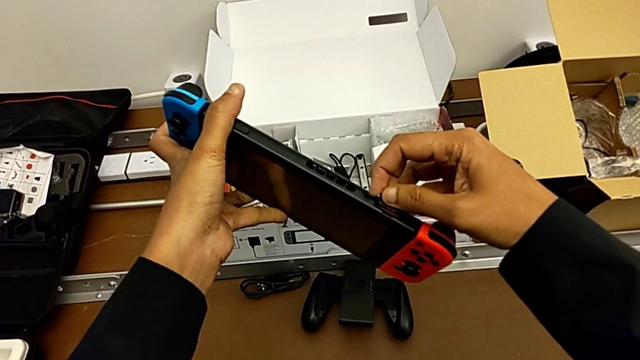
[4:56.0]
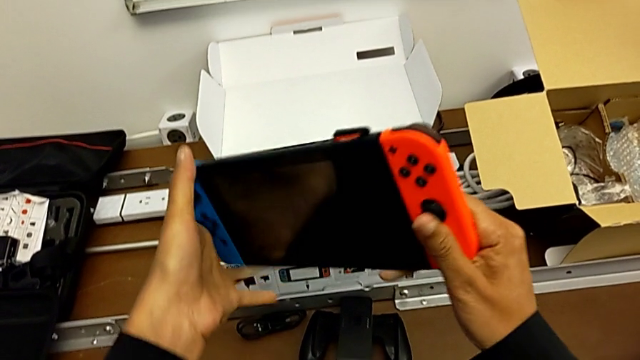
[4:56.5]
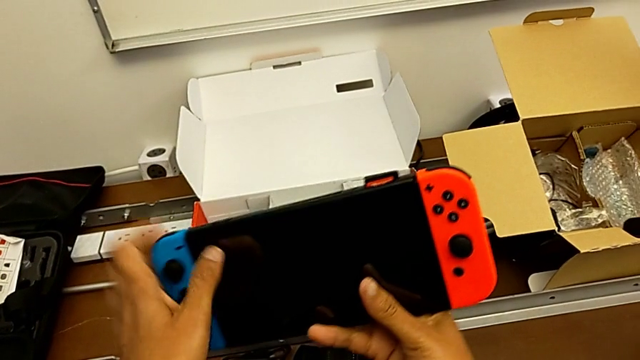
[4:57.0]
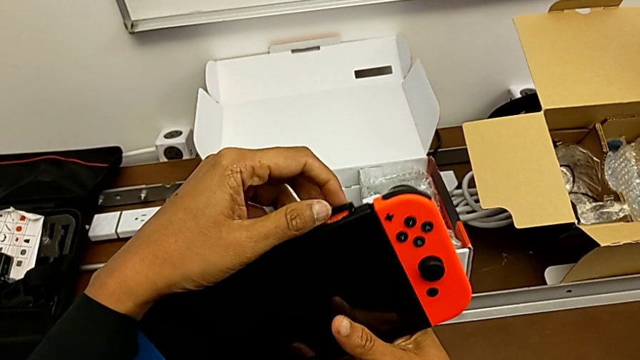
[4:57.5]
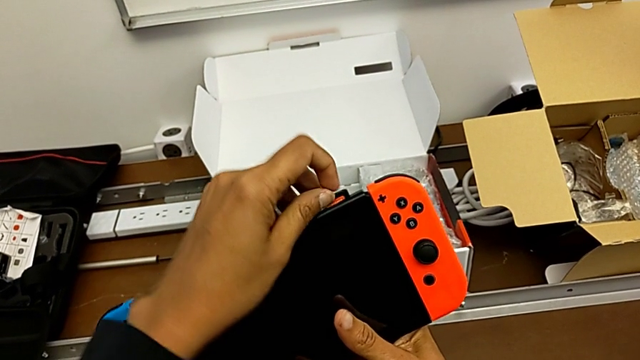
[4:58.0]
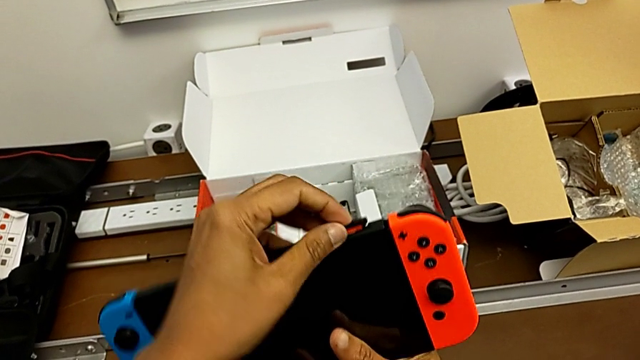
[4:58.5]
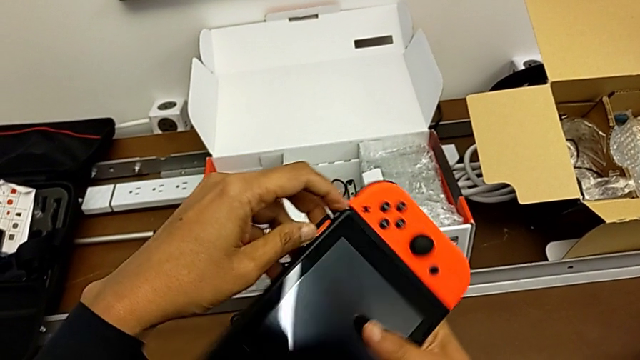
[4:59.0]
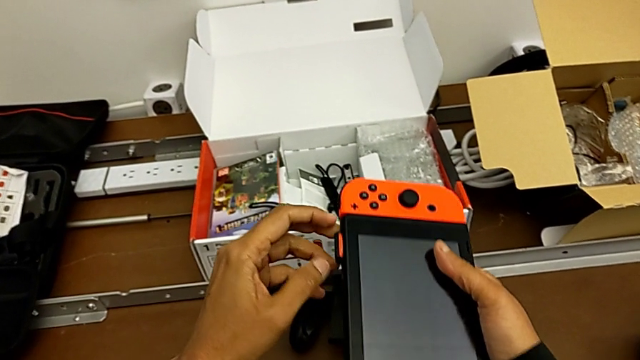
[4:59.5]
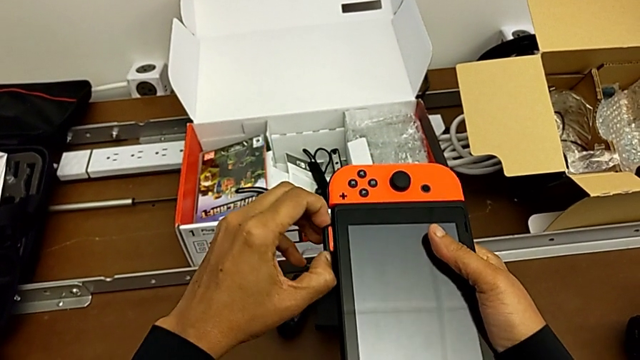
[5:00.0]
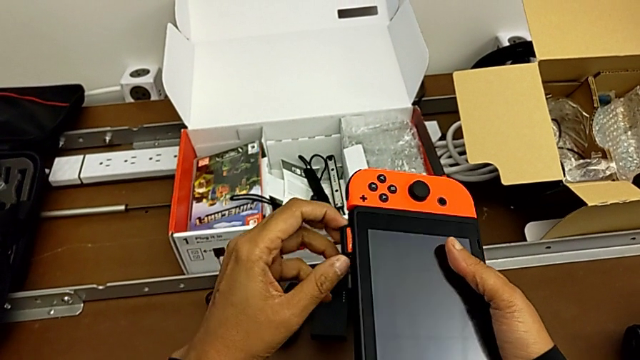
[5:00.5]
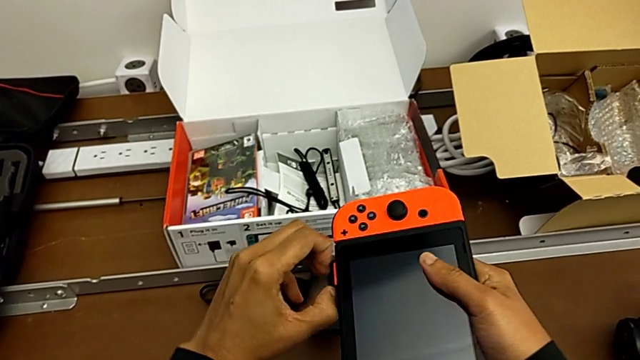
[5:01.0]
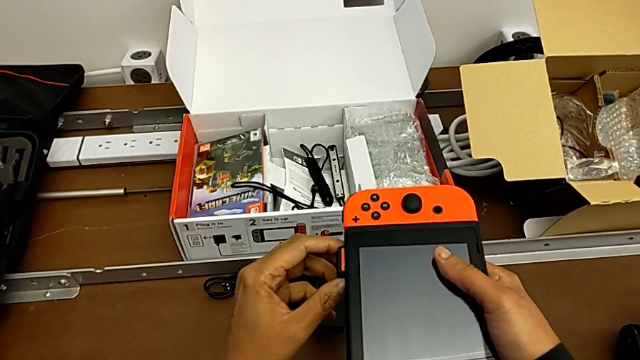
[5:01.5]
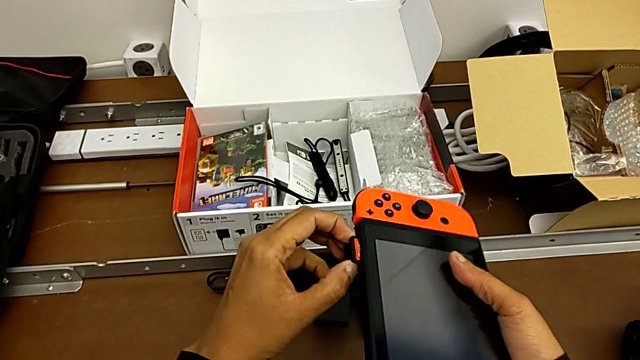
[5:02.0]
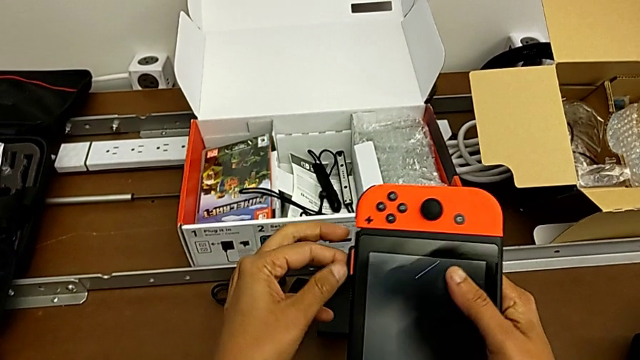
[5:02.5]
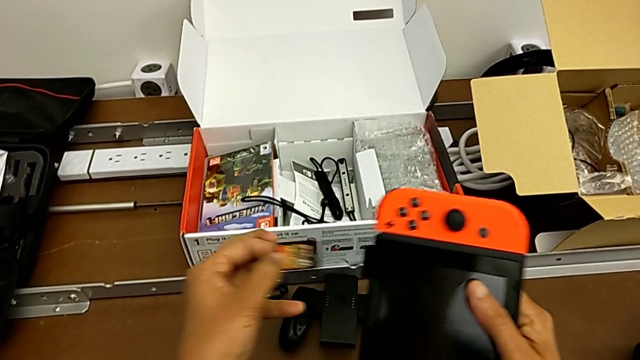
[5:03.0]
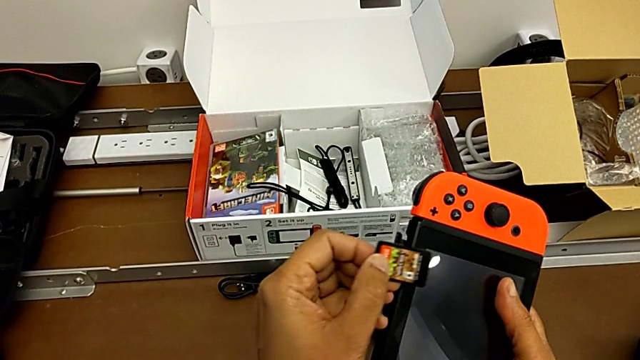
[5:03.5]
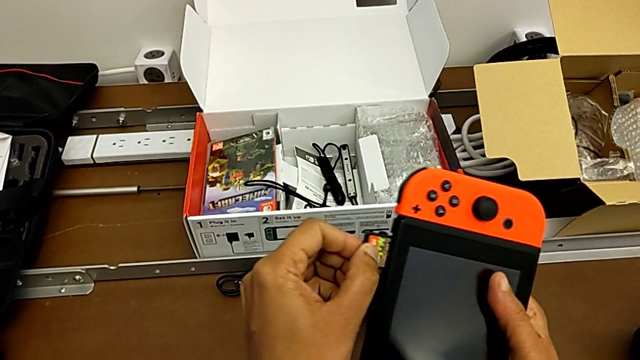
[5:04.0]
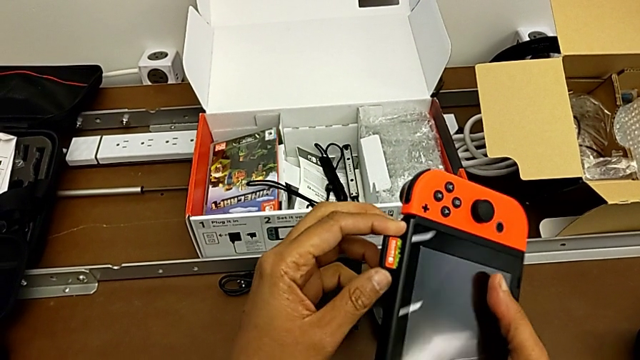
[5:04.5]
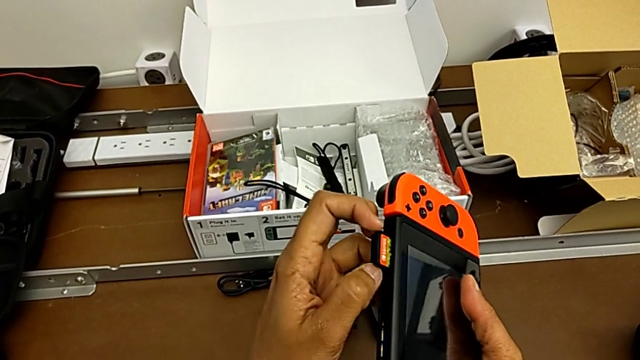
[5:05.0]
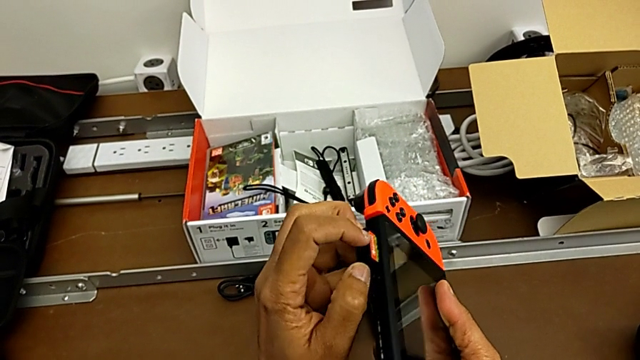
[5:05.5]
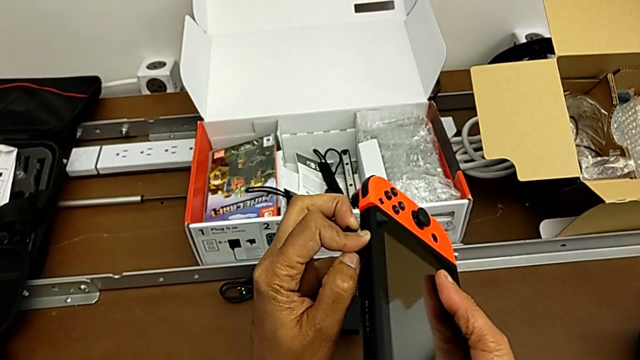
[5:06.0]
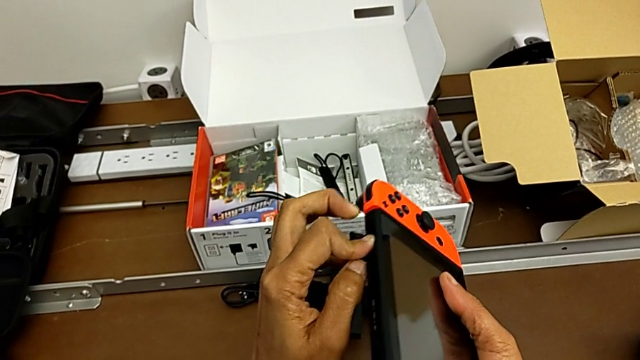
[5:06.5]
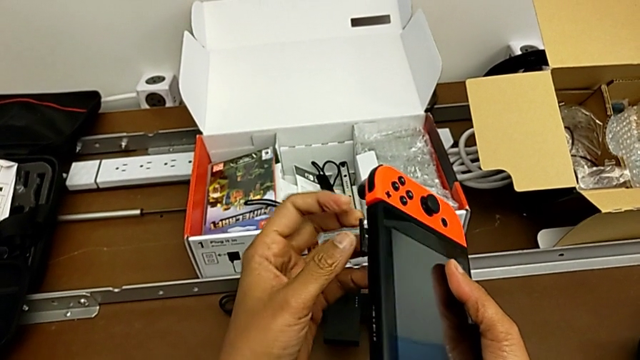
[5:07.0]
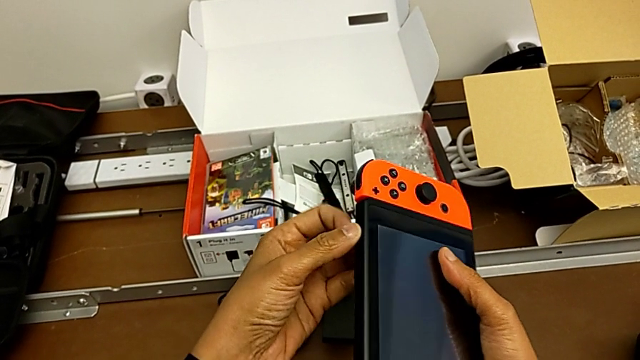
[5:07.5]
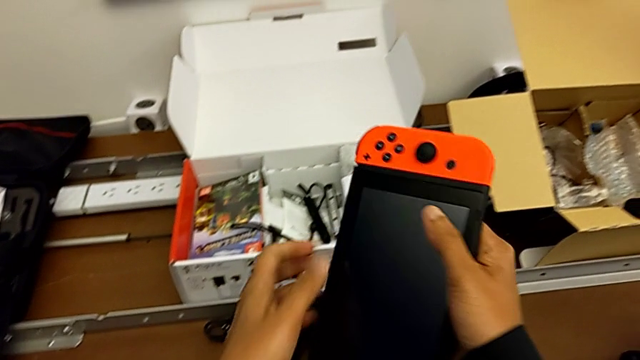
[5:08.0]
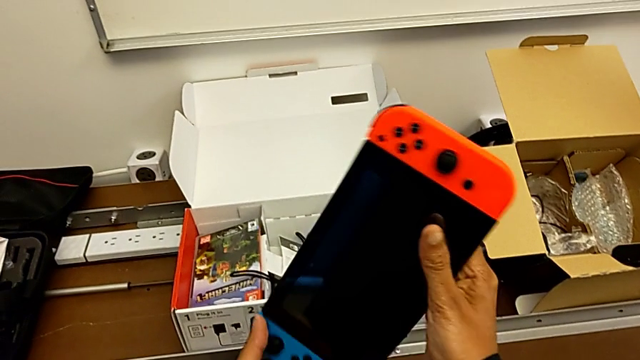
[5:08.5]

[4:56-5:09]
The camera wearer is changing the game card from the Nintendo Switch. They rotate the Nintendo Switch, pull the game card, insert it and close the lid.

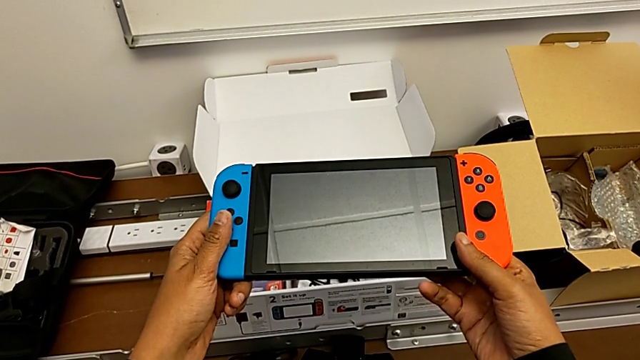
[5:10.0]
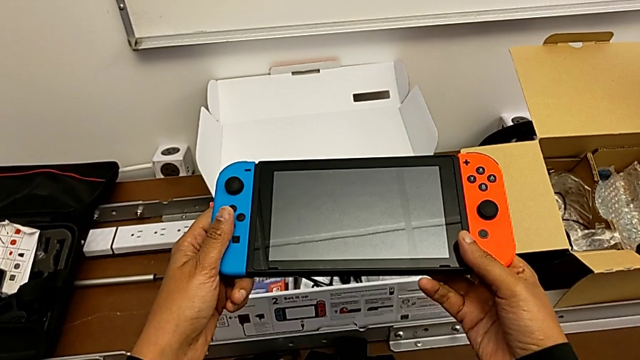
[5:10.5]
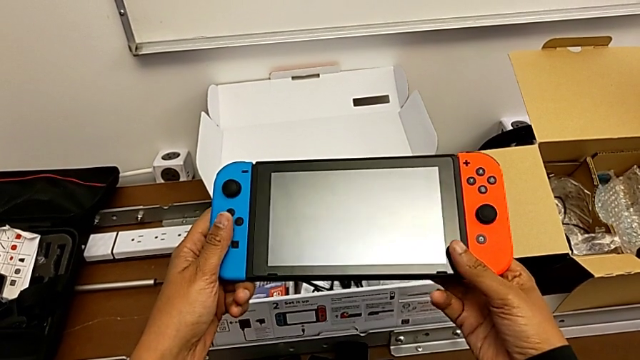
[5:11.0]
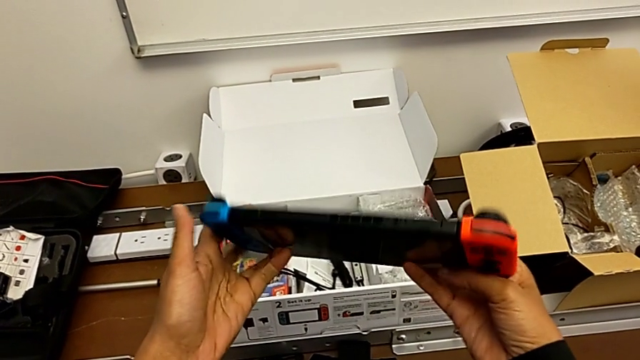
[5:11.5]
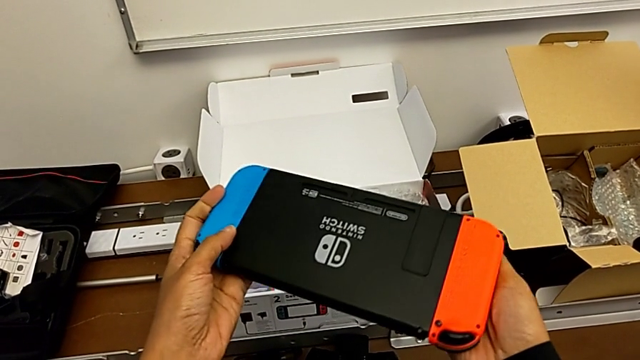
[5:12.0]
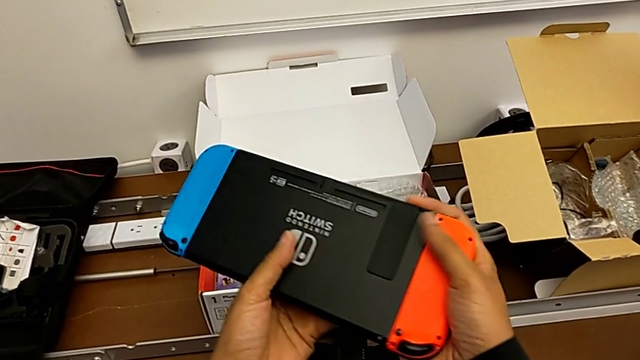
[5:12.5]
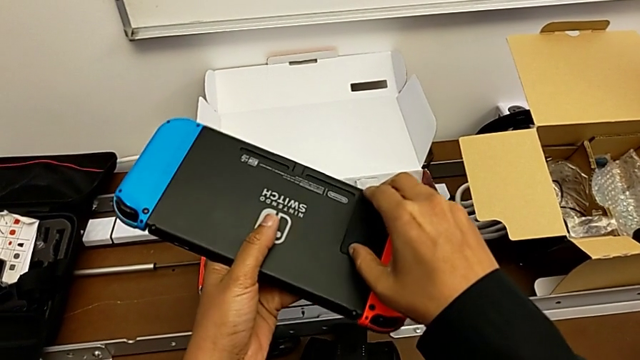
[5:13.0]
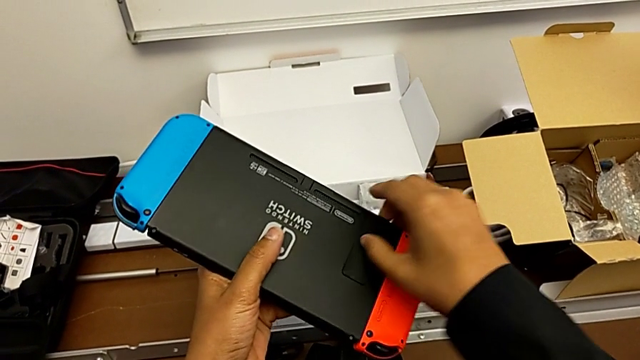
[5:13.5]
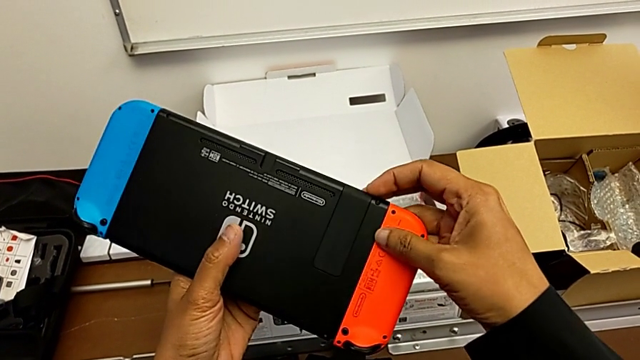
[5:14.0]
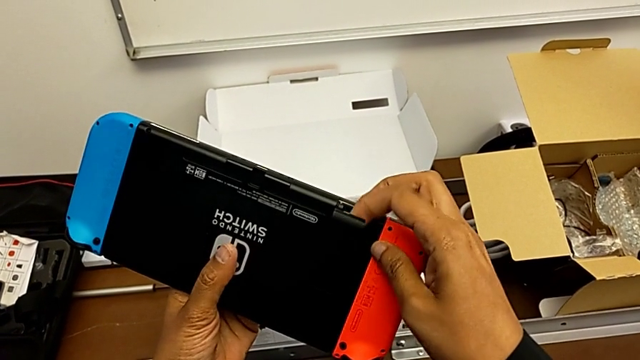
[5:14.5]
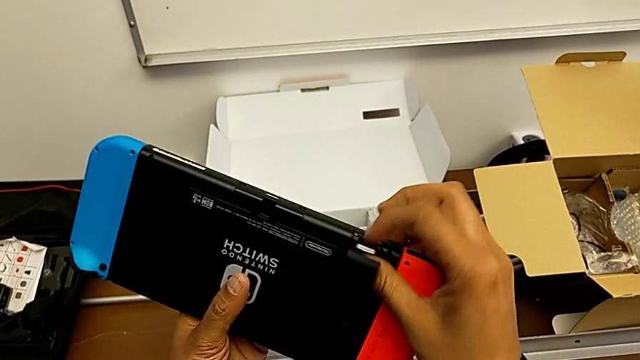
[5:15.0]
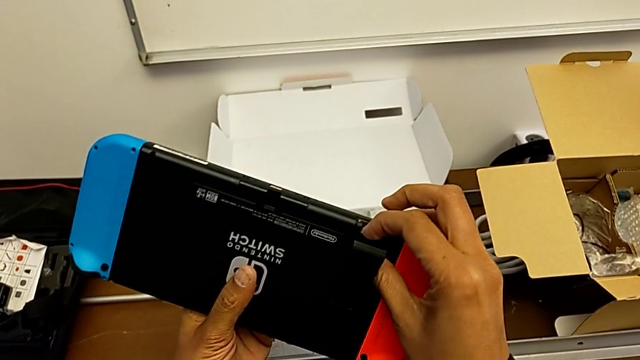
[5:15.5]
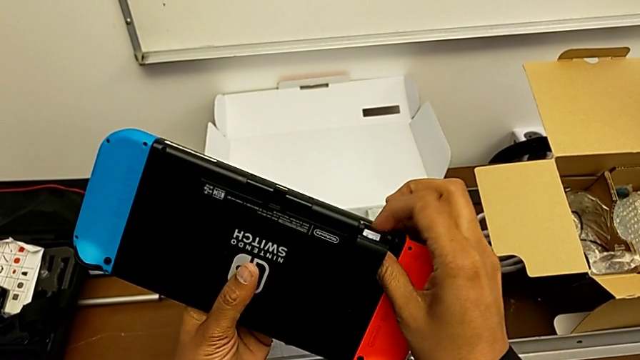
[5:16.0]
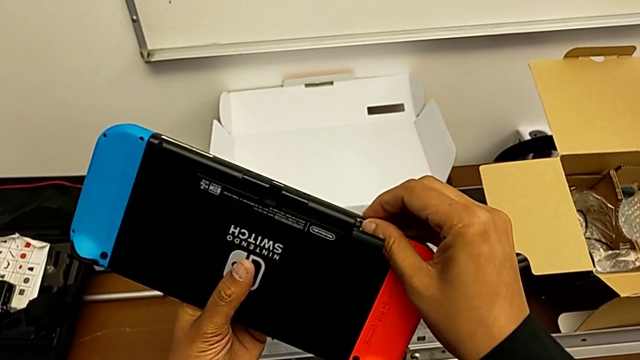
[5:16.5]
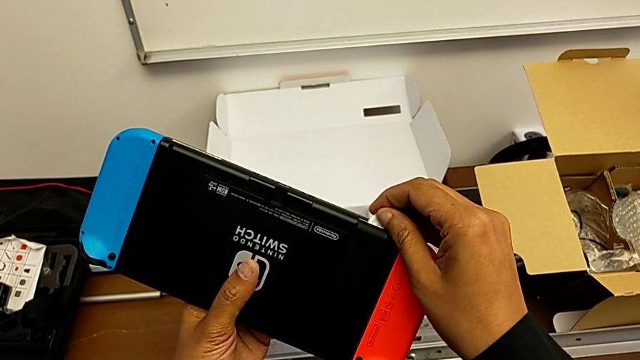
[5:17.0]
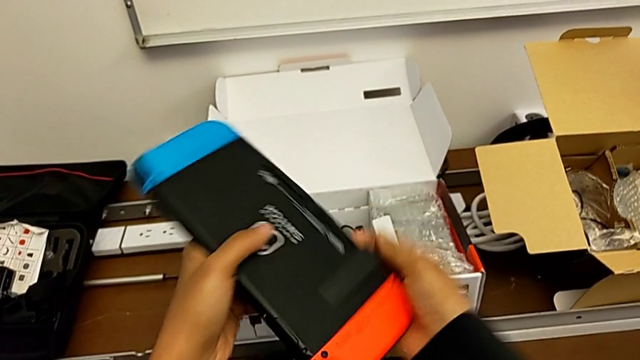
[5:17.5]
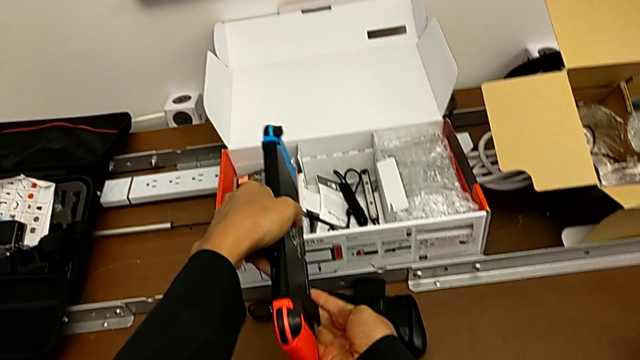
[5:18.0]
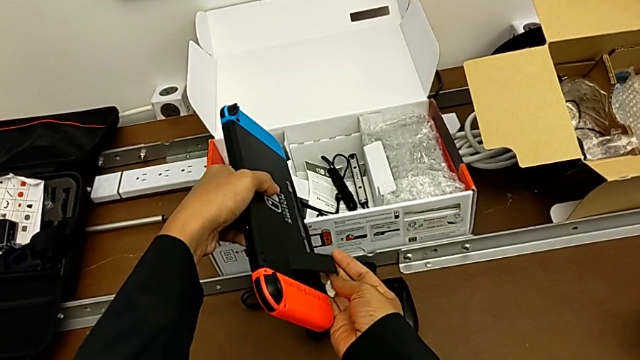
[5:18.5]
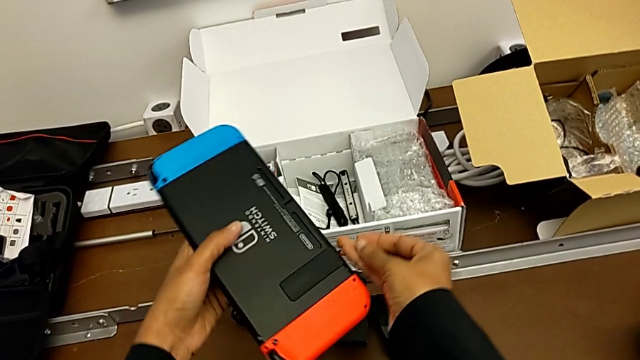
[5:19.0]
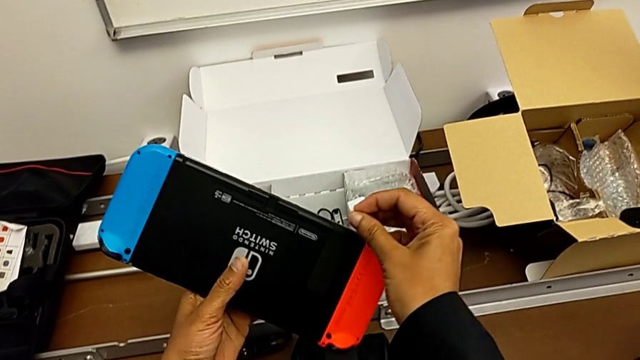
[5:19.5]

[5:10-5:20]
The camera wearer is changing the SD card from the Nintendo Switch. They keep rotating the Nintendo Switch, open the kickstand with the right hand, press the SD card with the right hand, turn the Nintendo Switch and grab the SD card.
